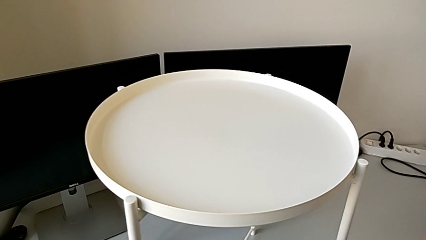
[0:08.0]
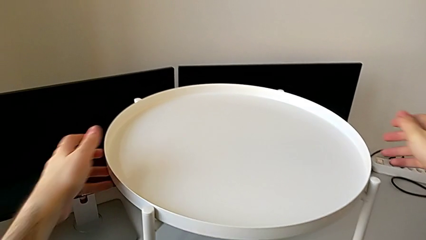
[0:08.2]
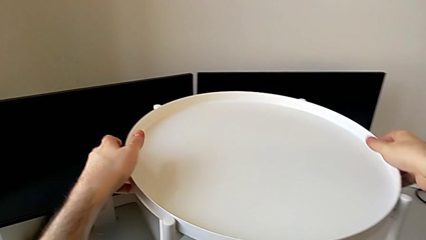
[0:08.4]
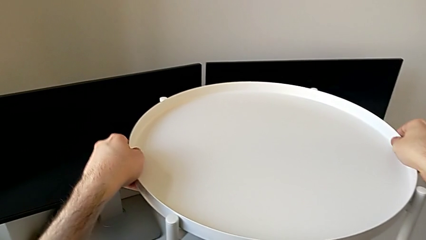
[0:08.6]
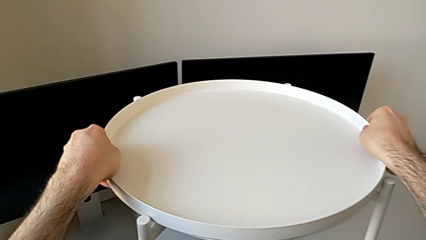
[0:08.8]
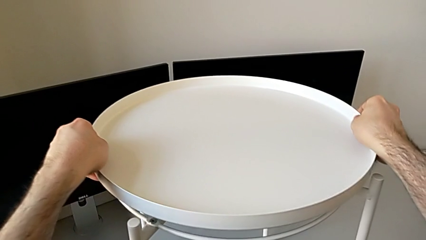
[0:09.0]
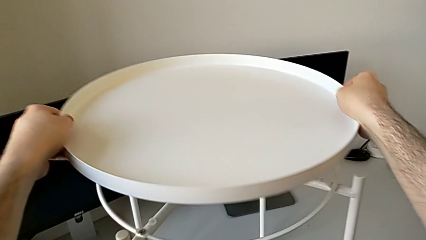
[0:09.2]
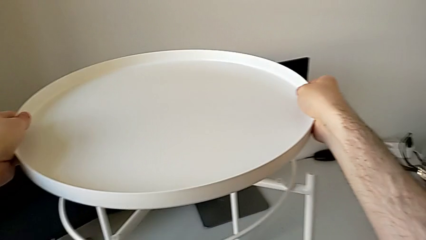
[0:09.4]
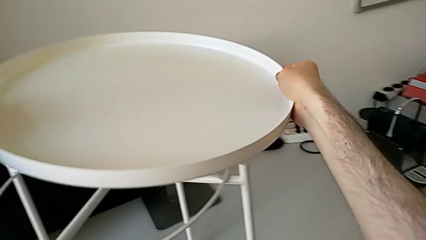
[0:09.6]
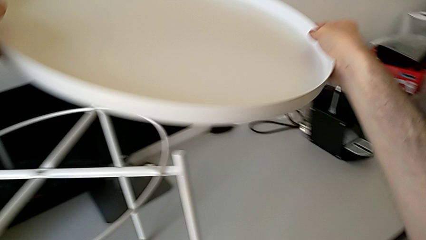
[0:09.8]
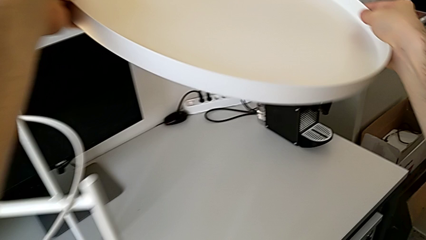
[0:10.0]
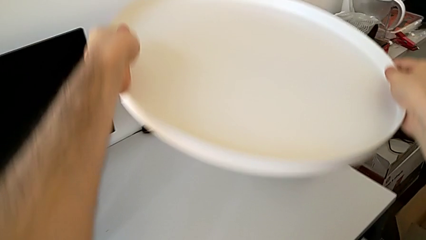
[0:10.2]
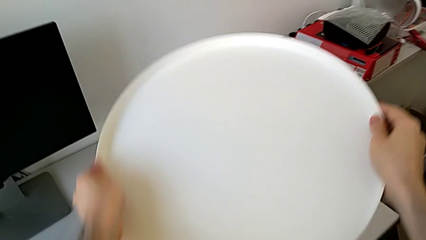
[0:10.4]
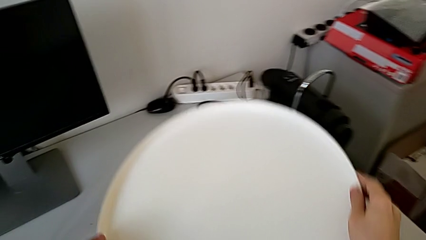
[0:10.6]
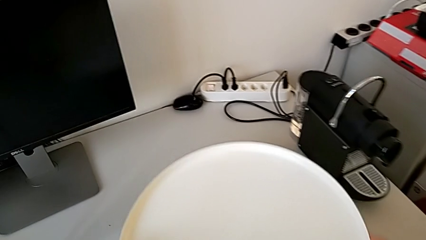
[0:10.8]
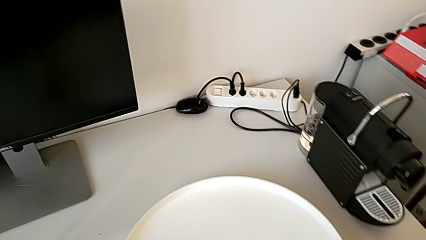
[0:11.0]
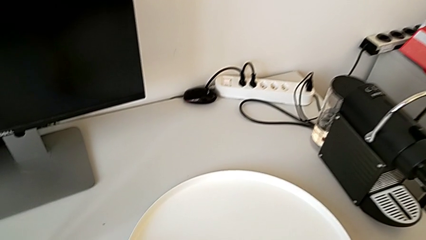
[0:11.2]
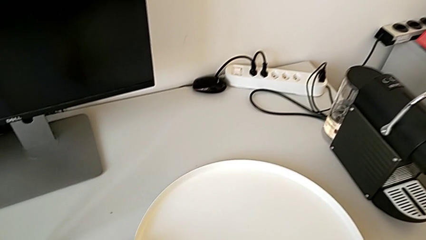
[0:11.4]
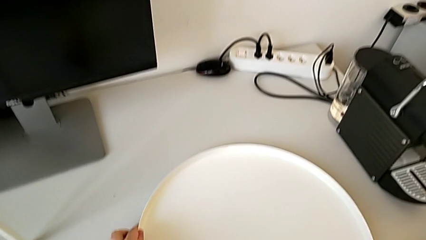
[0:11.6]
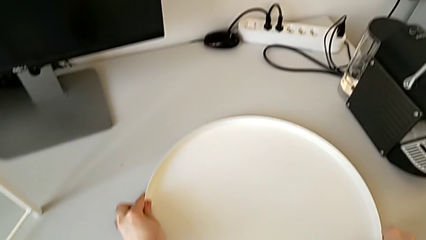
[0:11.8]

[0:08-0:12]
The camera wearer withdraws the tray from their legs. They disassemble the tray and place it.

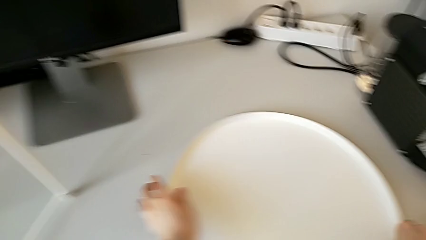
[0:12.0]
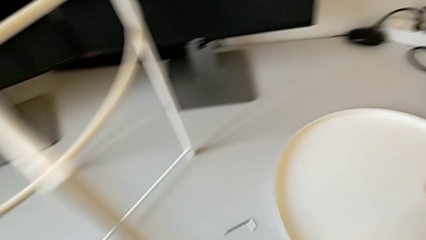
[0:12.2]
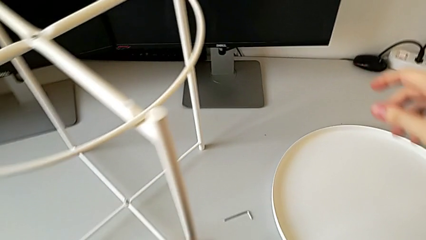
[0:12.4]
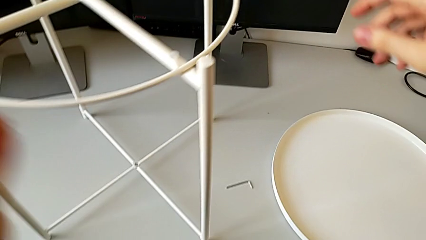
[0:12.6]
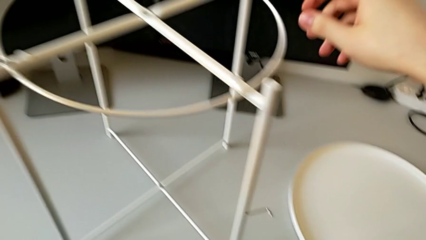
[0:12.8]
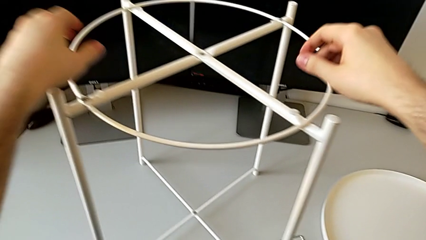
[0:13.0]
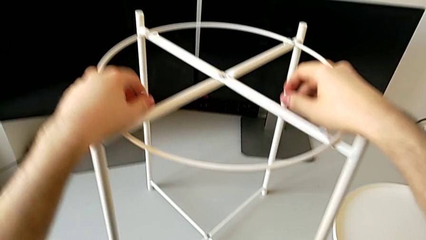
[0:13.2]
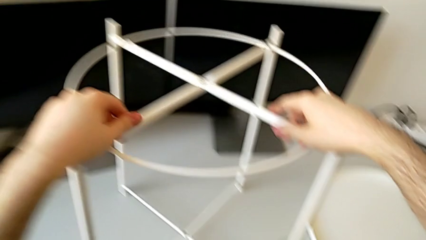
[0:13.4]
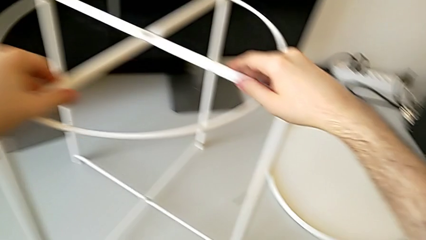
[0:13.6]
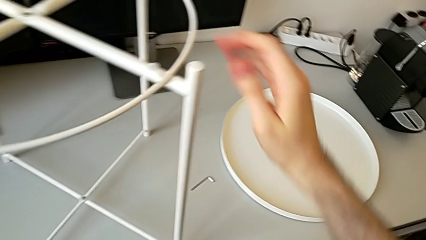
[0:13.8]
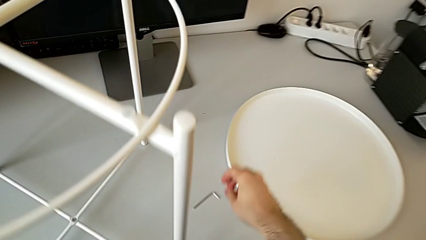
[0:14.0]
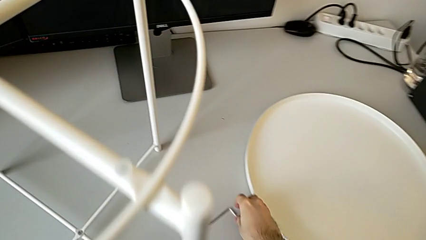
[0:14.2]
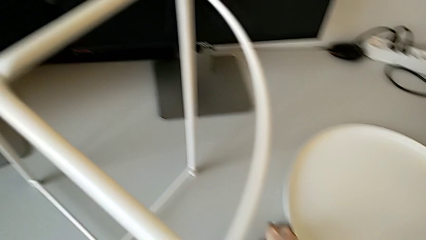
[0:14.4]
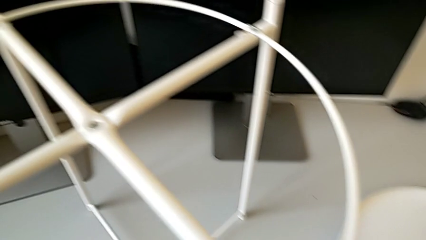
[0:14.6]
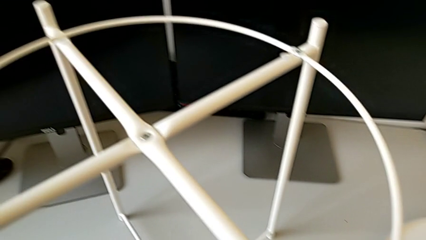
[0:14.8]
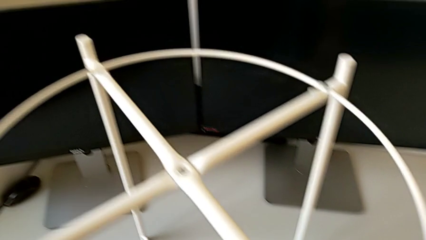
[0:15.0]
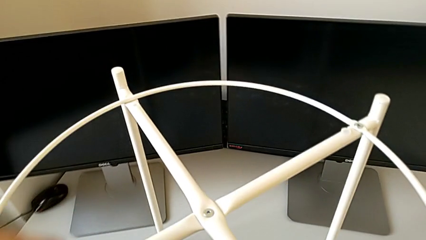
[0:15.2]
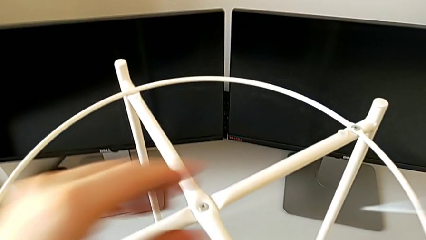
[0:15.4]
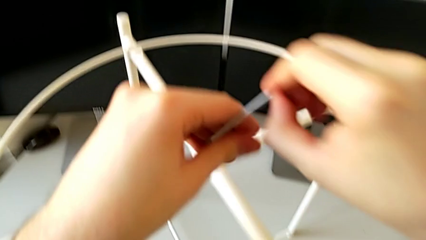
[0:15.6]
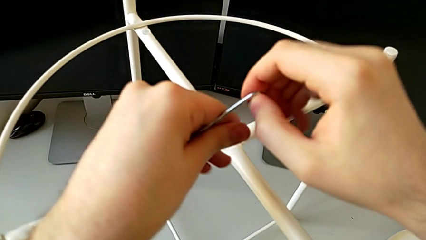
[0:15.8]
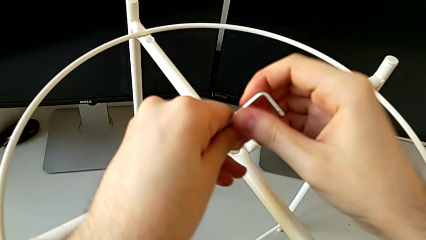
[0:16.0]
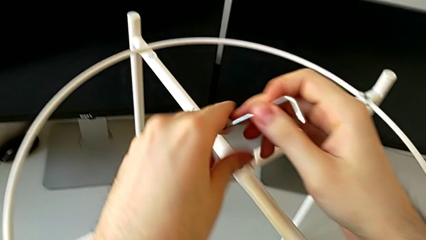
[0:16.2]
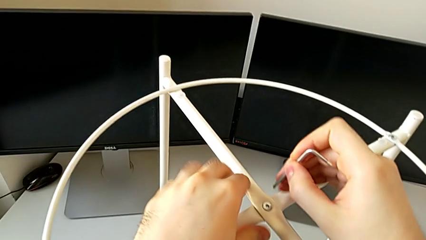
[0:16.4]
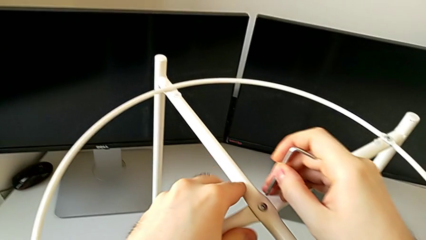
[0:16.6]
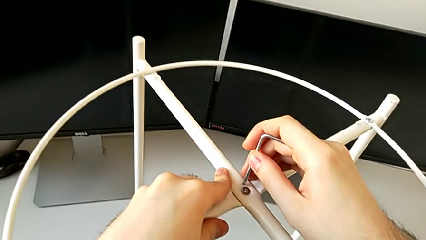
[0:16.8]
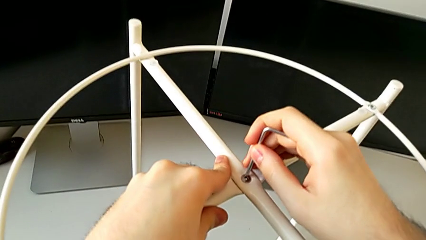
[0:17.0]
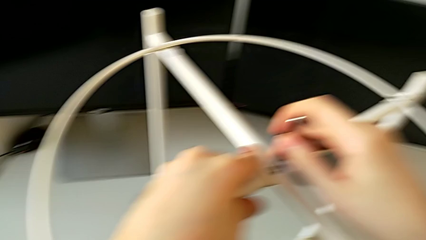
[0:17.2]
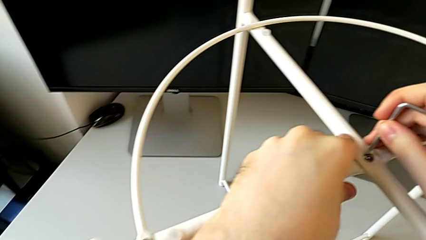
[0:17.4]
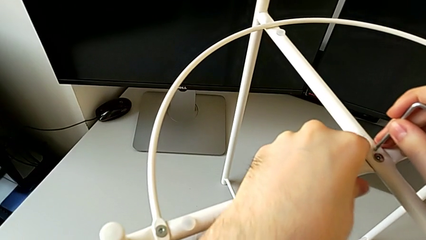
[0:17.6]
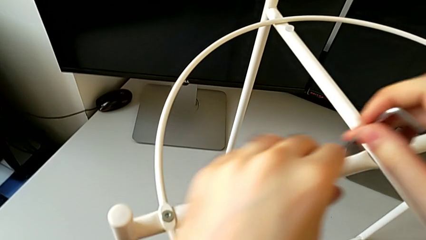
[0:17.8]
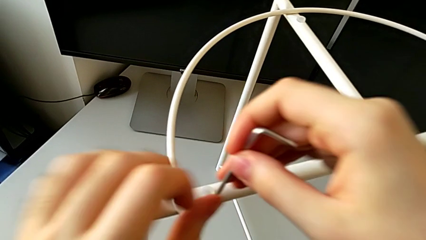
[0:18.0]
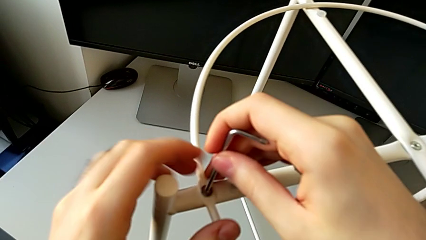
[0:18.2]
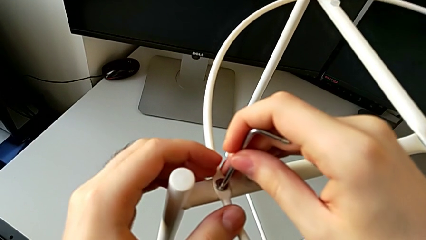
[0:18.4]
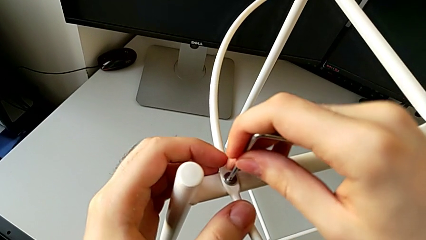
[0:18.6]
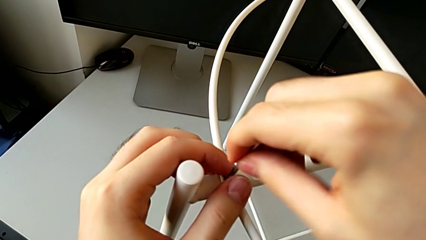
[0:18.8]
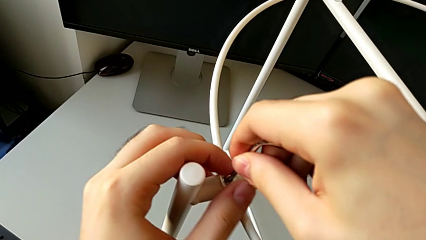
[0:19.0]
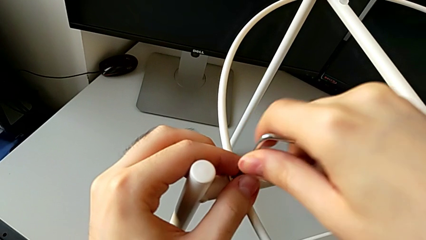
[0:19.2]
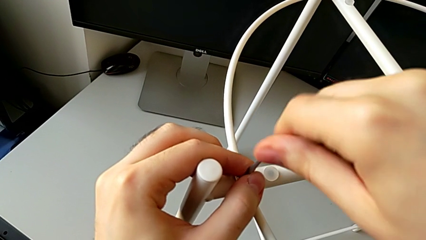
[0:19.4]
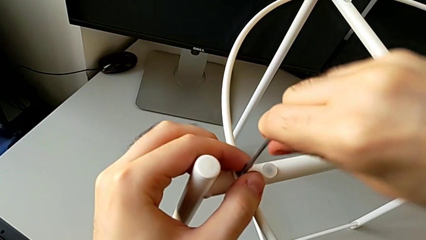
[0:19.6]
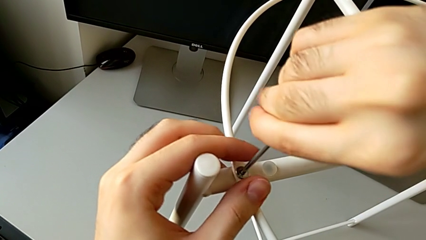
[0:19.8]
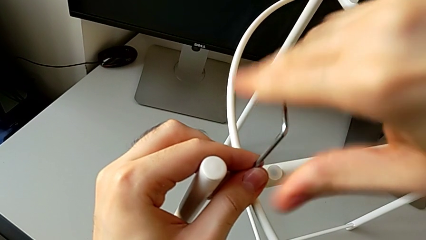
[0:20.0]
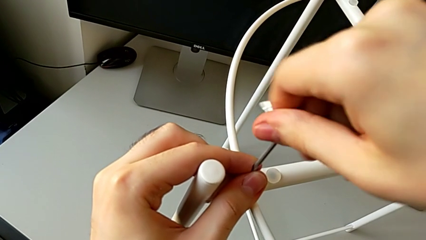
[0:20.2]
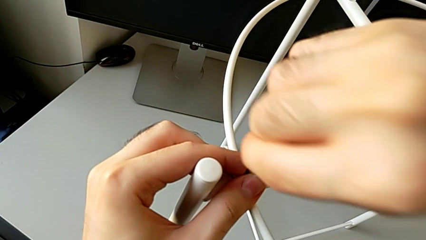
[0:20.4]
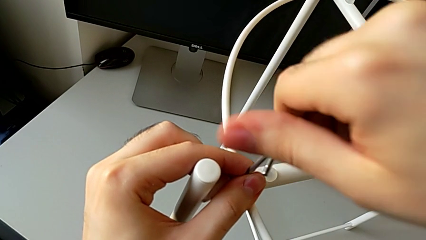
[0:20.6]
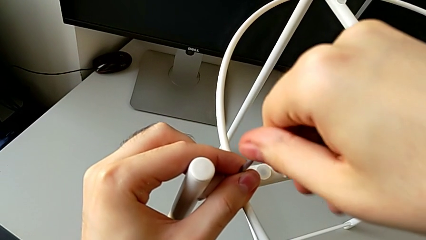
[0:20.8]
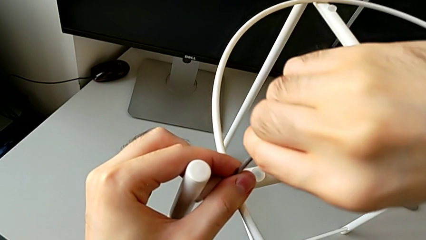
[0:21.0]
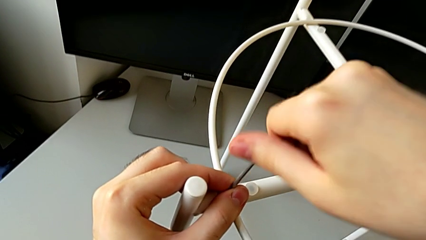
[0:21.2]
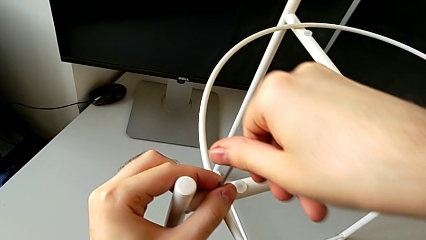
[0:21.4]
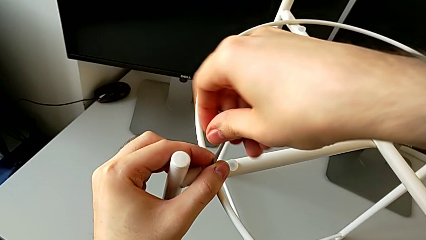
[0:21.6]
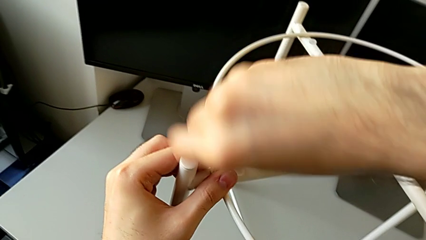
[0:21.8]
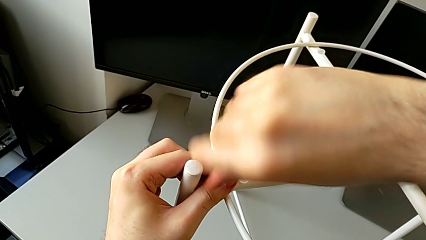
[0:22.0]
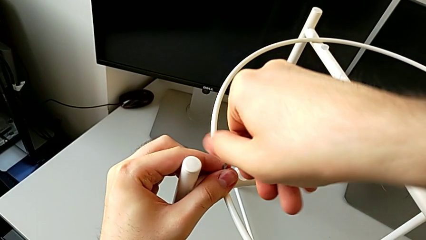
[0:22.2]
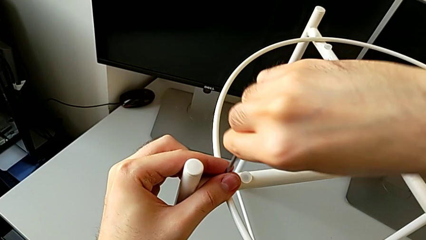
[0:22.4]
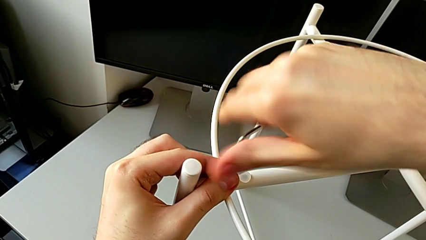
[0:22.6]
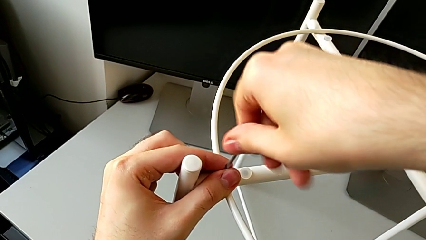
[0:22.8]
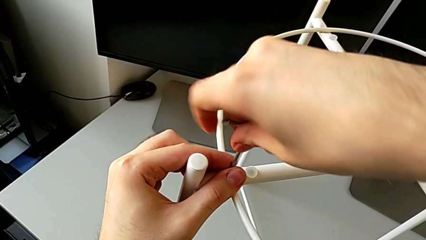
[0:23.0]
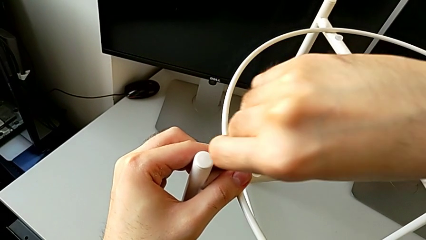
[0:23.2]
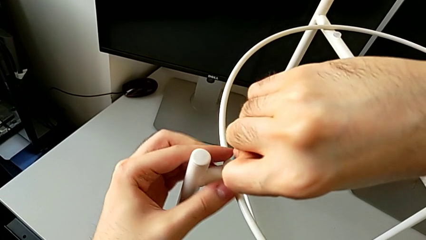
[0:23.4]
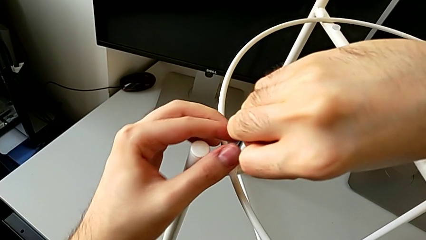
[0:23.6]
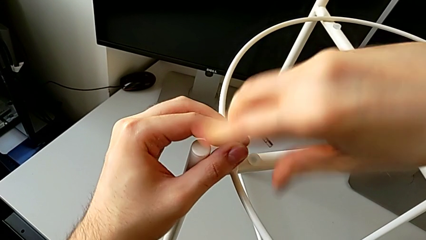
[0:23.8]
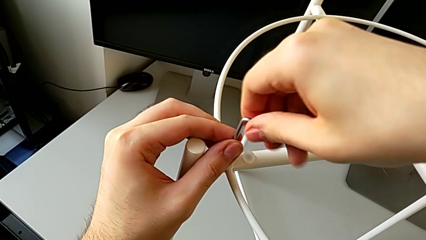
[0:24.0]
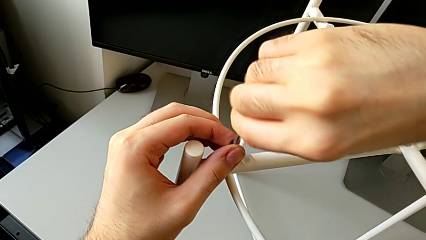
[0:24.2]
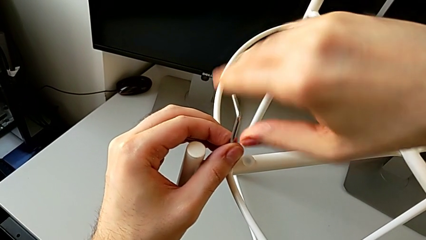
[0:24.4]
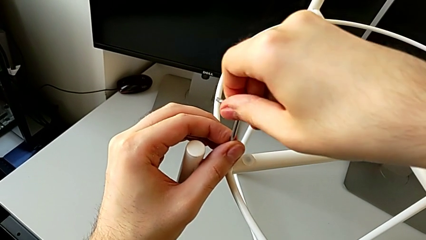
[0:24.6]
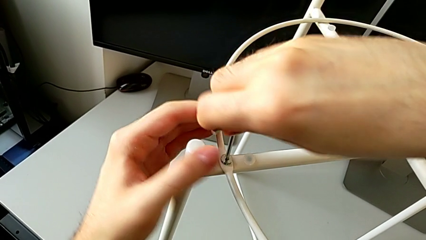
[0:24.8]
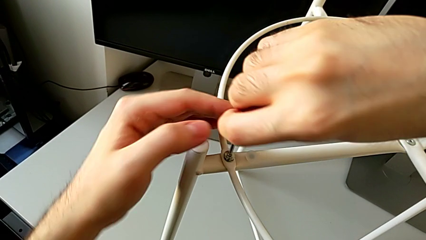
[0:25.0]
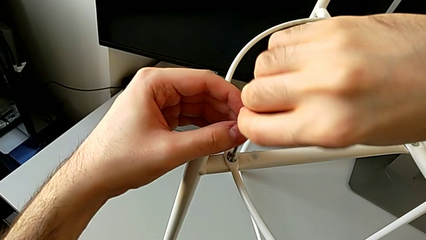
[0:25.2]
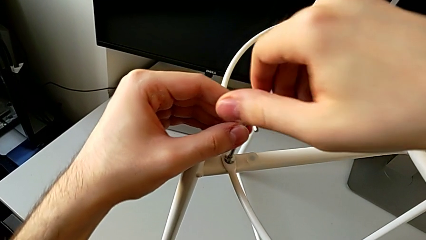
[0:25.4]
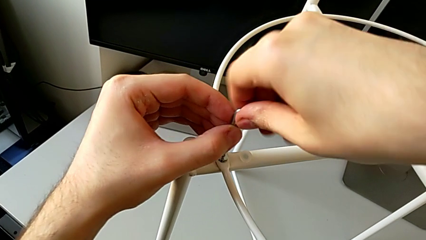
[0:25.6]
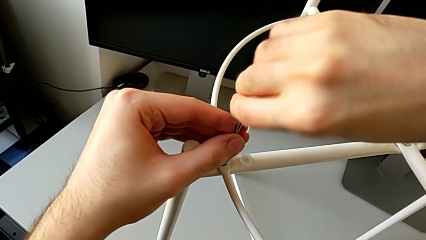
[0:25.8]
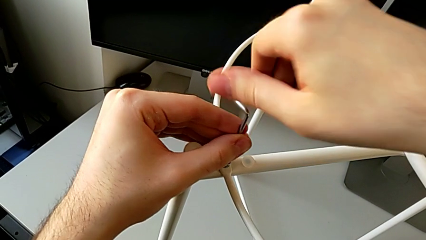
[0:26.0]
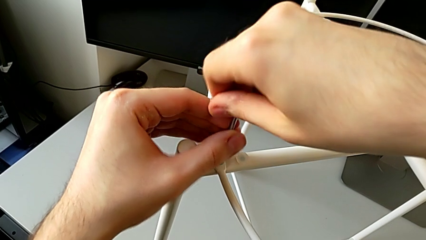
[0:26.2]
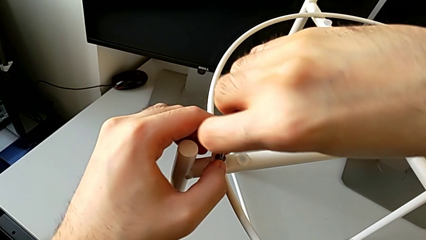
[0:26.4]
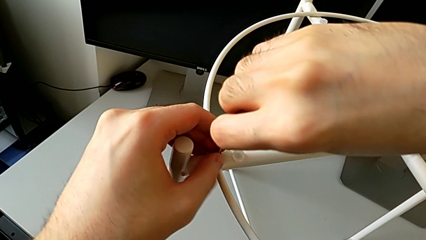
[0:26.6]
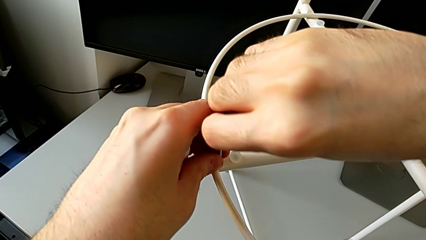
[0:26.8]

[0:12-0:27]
The camera wearer is disassembling the circle from the legs. They grab the tray table, grab the Allen wrench, approach it, insert it, approach the hex socket head, insert the Allen wrench and unscrew the hex socket head.
